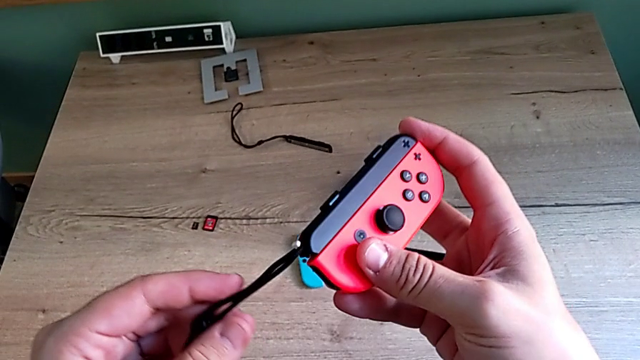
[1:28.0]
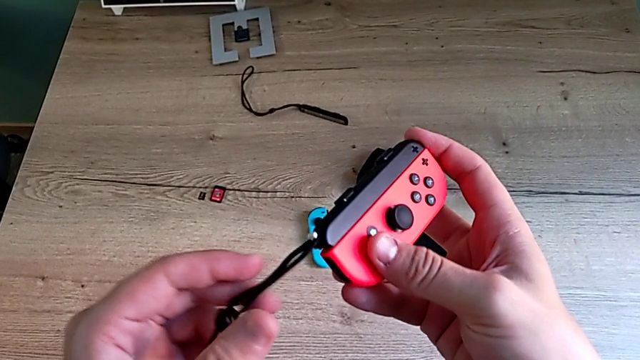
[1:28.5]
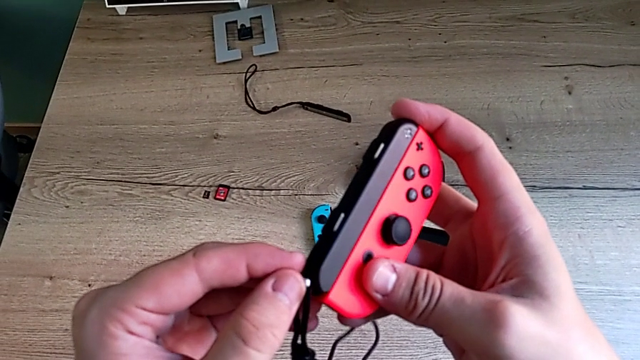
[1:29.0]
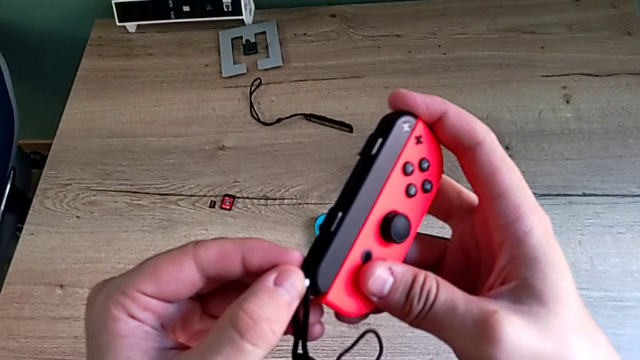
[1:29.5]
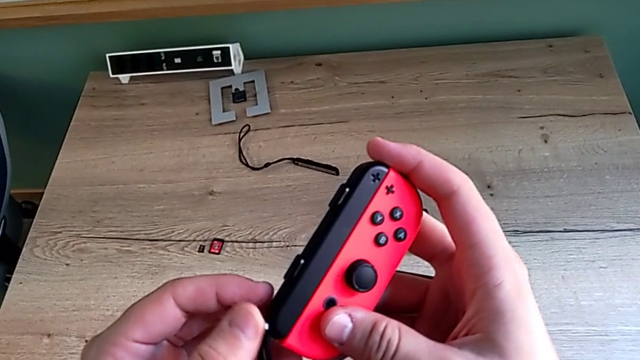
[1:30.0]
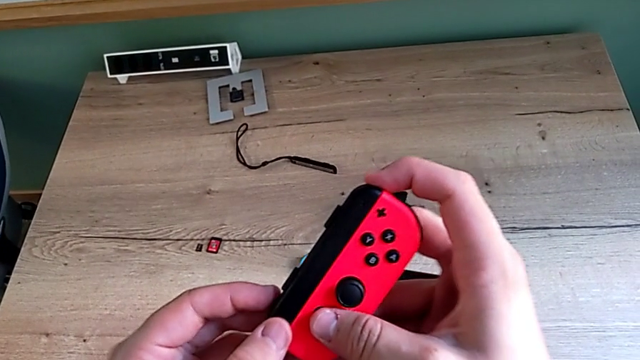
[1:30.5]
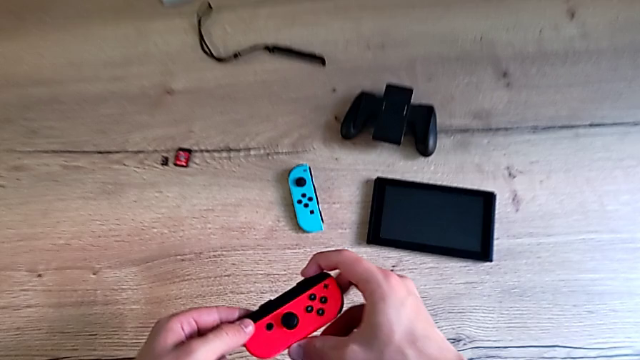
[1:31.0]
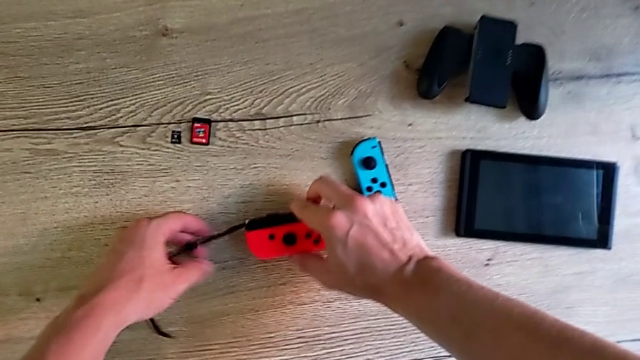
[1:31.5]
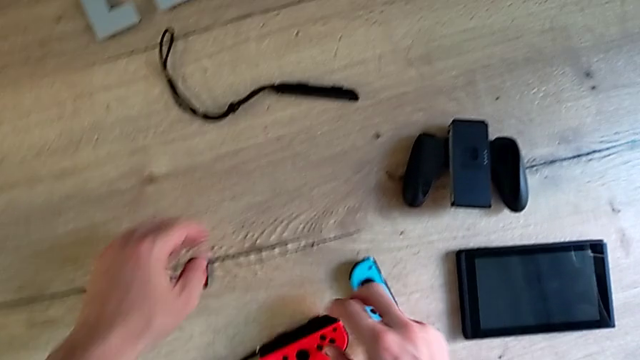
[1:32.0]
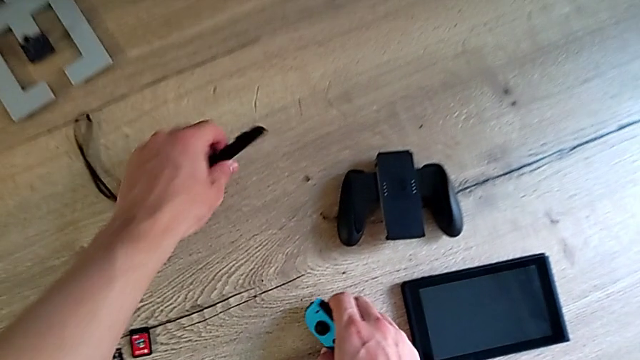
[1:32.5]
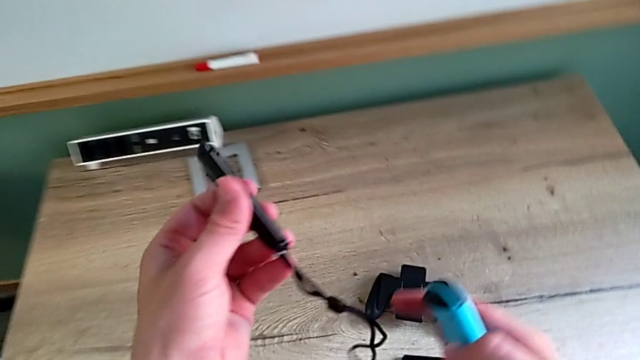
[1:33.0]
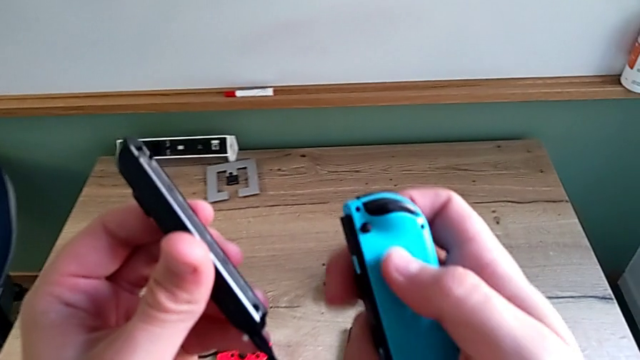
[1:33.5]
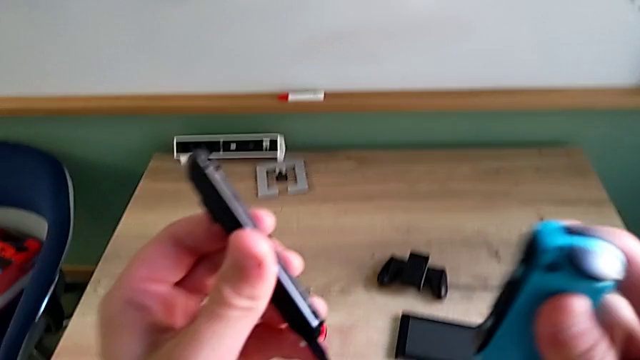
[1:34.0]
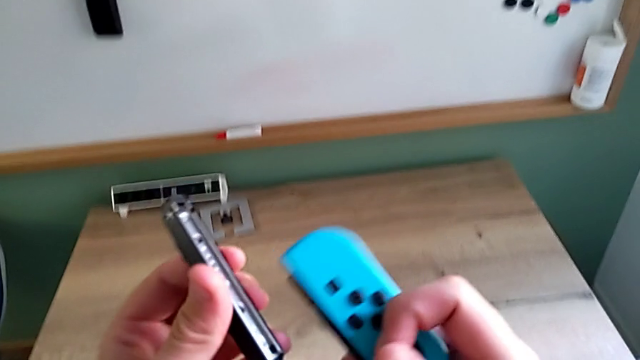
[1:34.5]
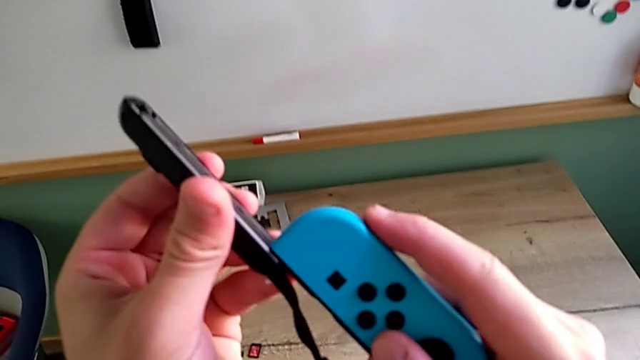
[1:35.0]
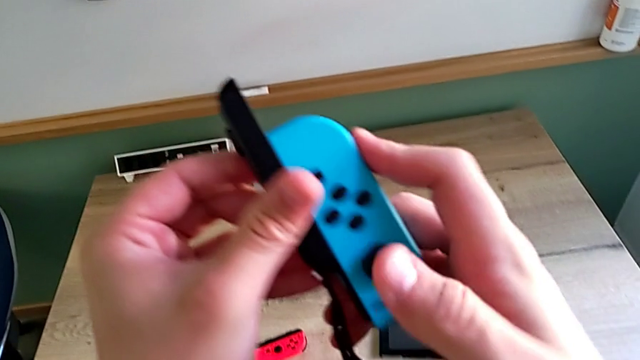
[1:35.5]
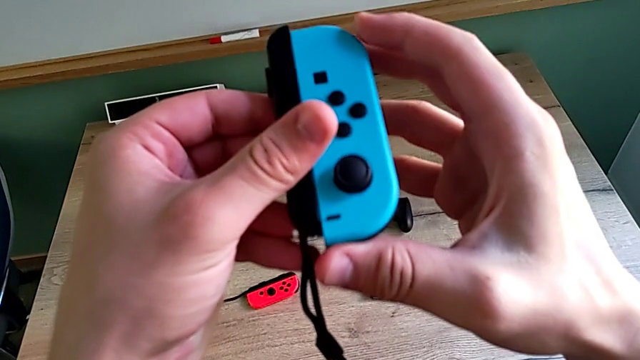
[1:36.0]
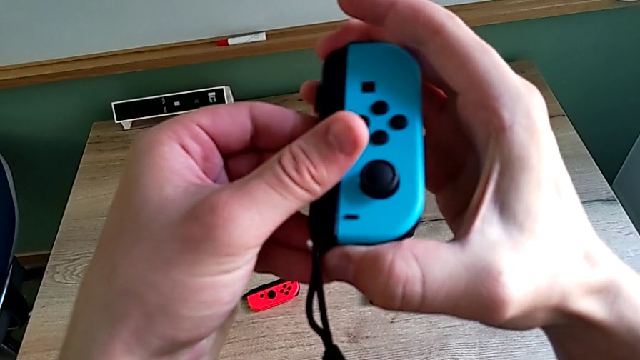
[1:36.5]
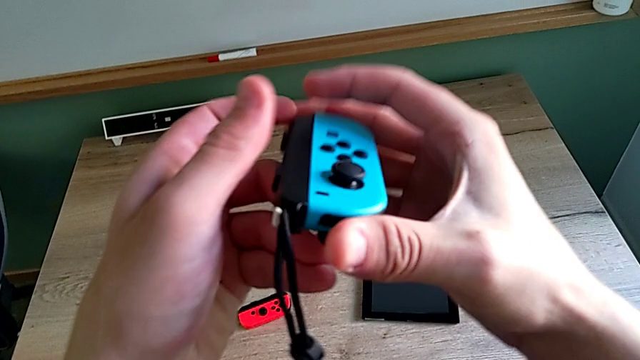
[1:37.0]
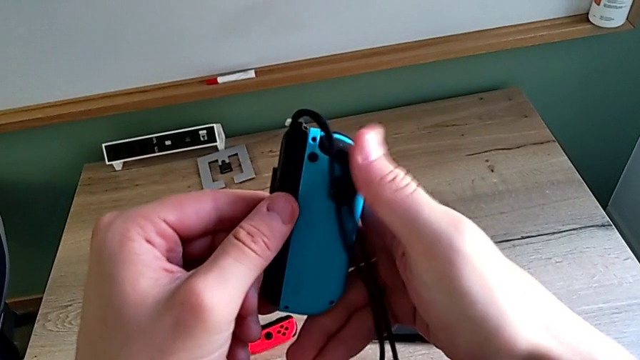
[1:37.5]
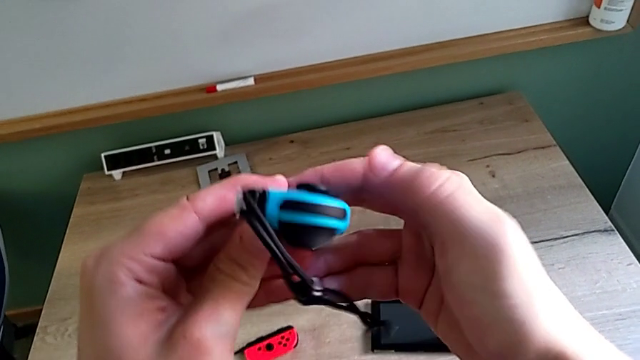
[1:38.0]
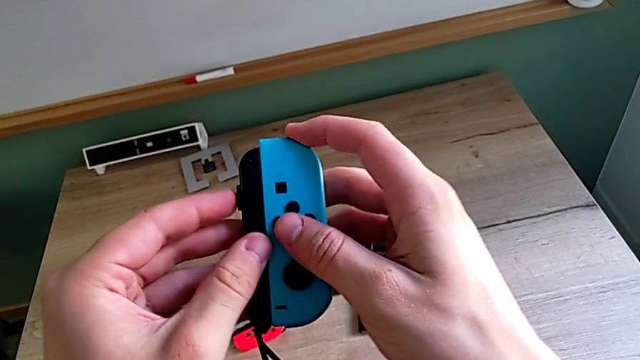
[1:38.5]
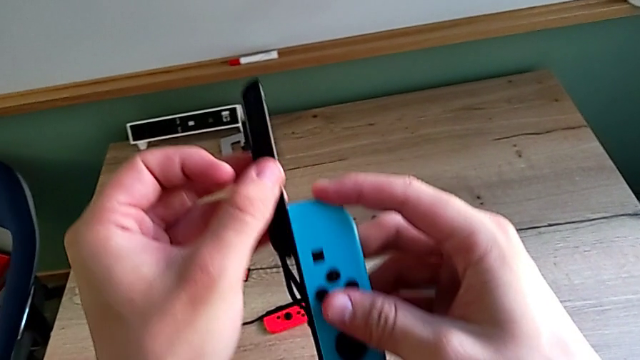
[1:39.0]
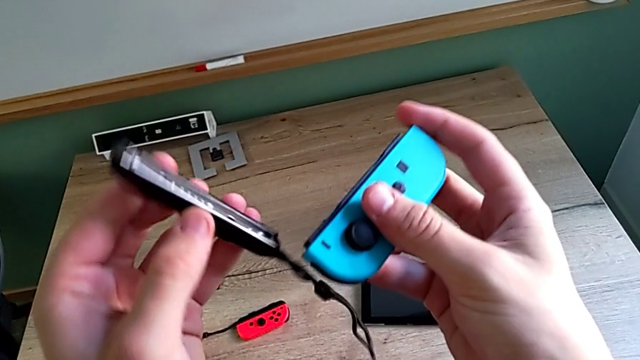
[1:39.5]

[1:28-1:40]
The camera wearer is changing the mode to two Joy-Cons strap mode. They inspect the red Joy-Con controller, place it, grab the Joy-Con strap, wrongly slide the blue Joy-Con controller in the wrong way and withdraw the Joy-Con strap.

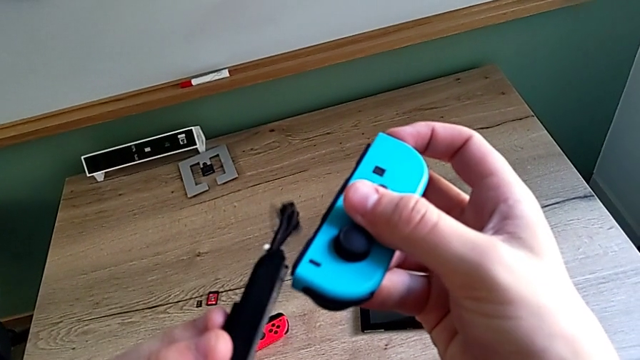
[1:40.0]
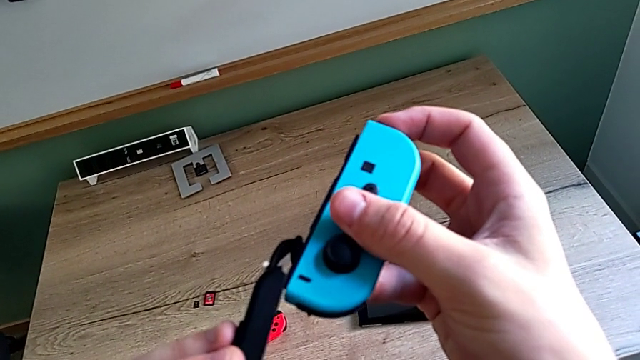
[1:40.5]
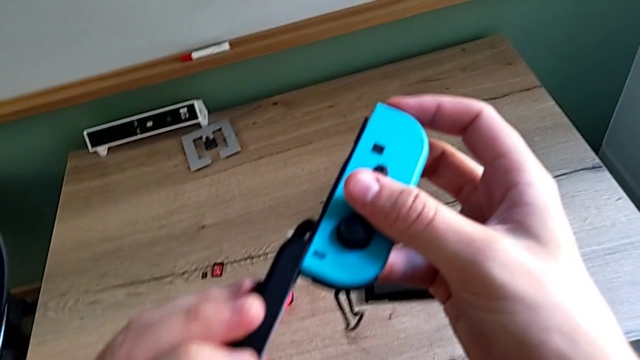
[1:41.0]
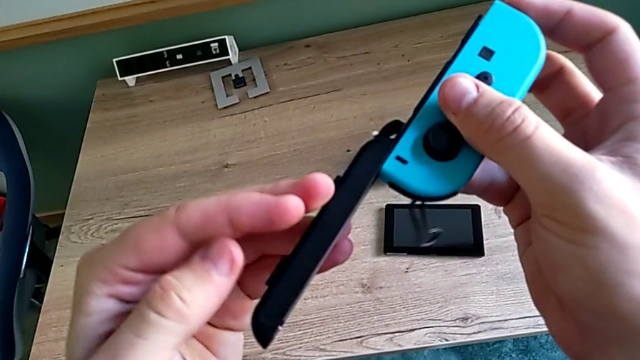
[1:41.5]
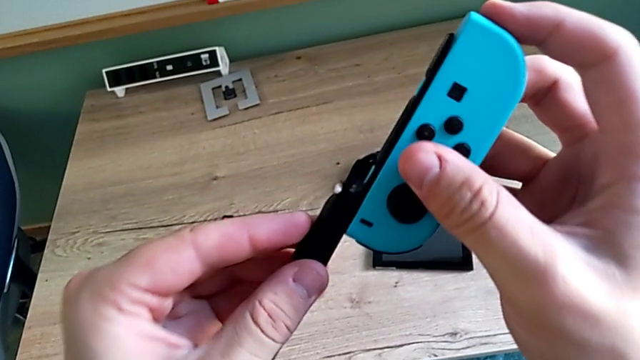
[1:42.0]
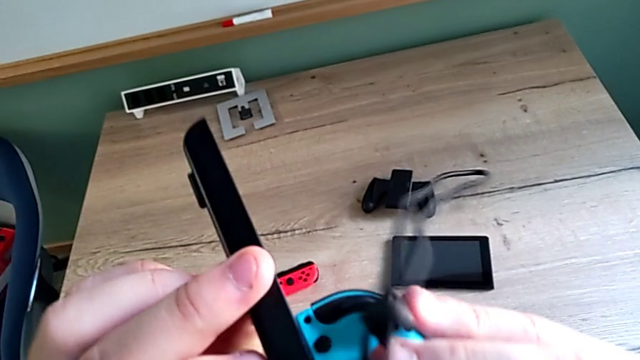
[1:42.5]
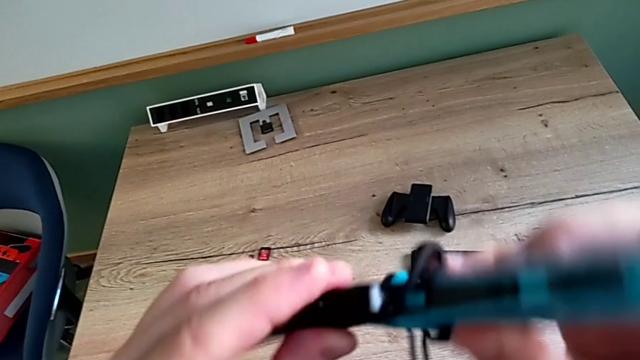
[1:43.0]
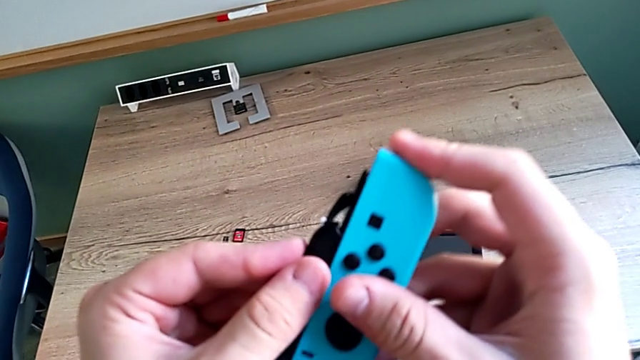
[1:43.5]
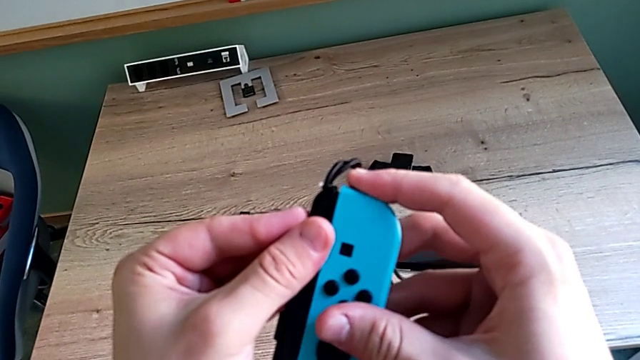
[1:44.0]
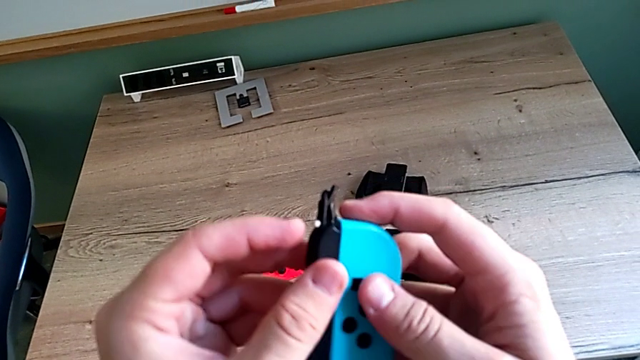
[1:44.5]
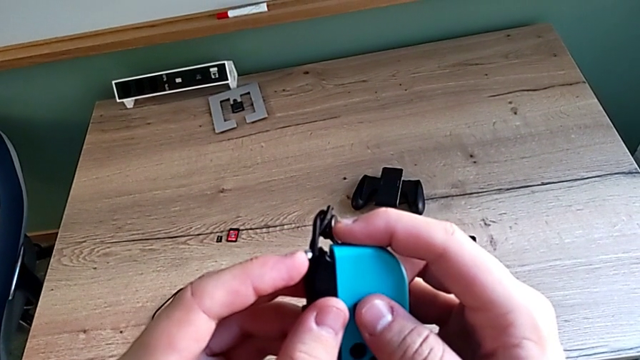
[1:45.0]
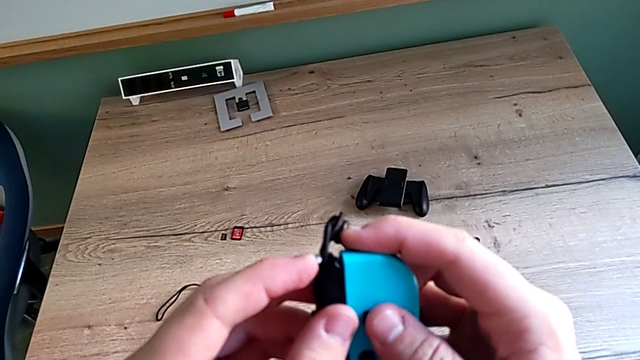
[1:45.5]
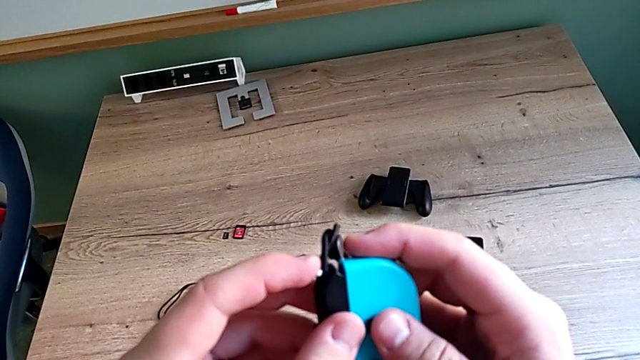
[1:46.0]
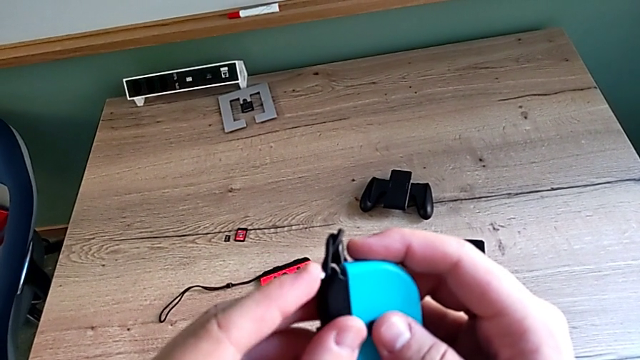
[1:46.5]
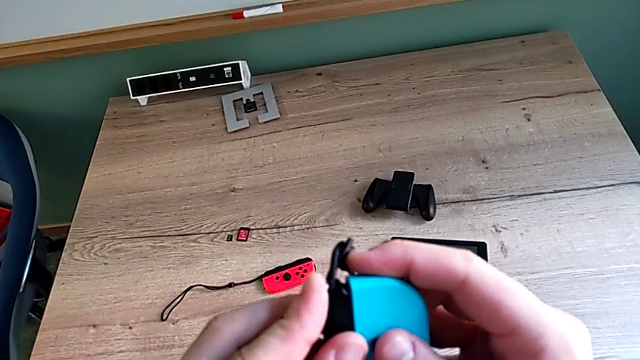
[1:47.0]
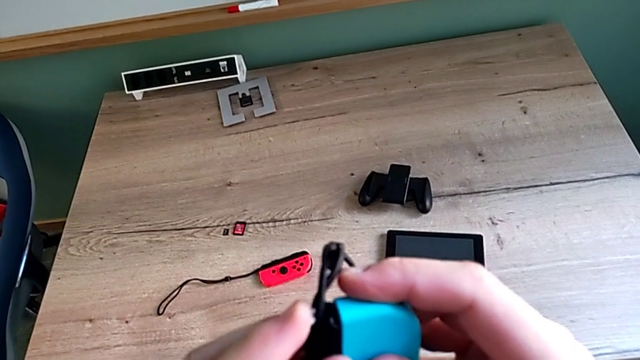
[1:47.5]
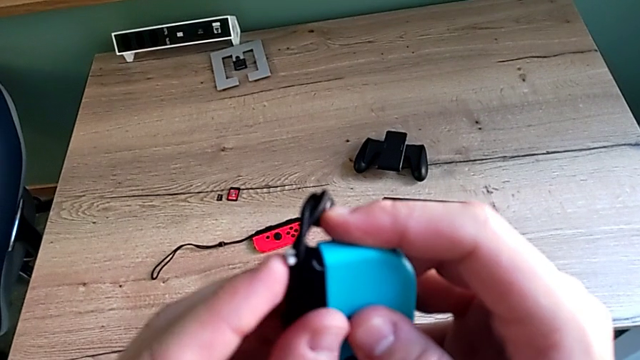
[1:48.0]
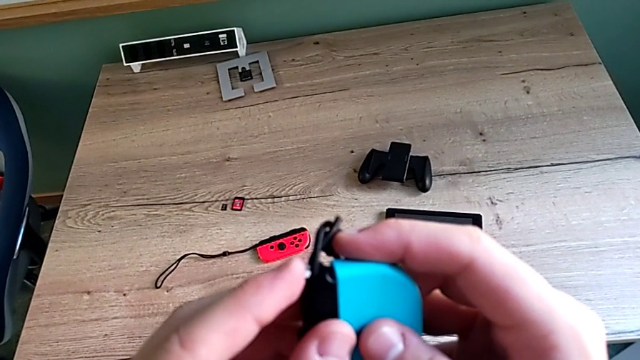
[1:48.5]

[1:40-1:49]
The camera wearer is changing the mode to two Joy-Cons strap mode. They slide the blue Joy-Con controller and begin to lock it.
